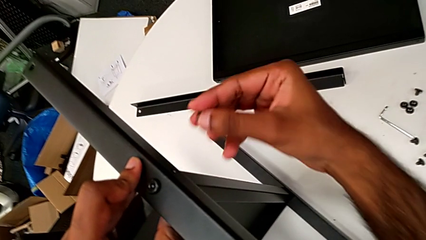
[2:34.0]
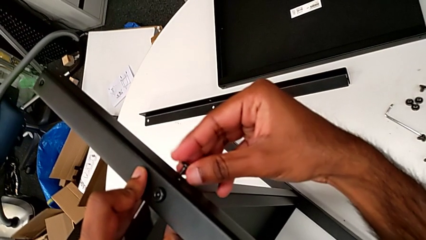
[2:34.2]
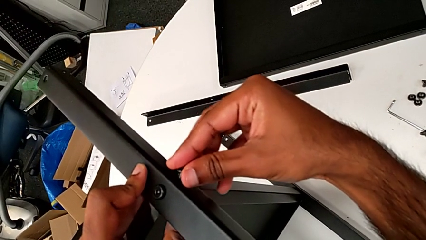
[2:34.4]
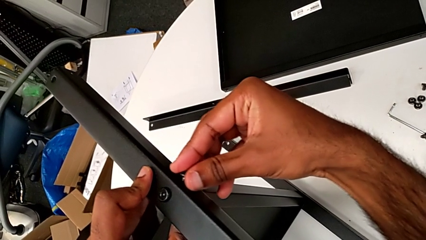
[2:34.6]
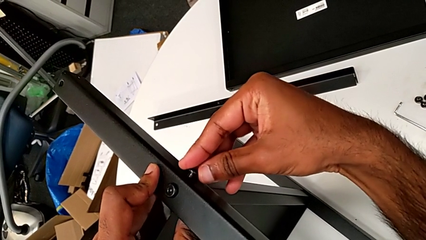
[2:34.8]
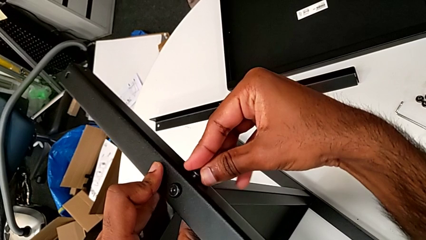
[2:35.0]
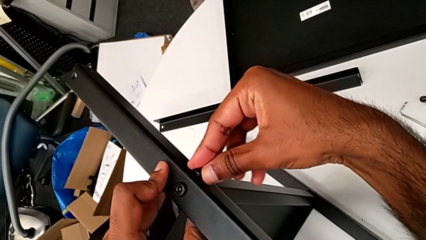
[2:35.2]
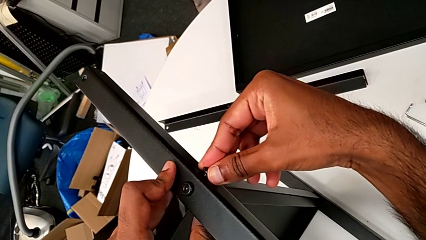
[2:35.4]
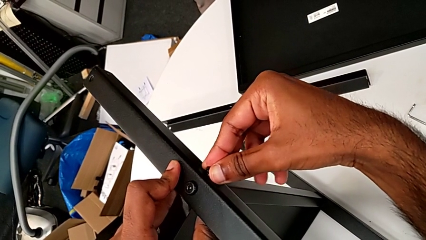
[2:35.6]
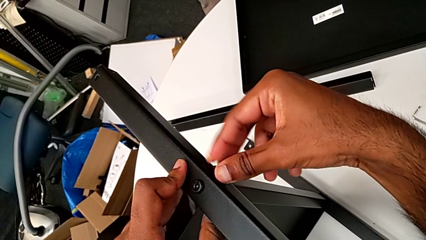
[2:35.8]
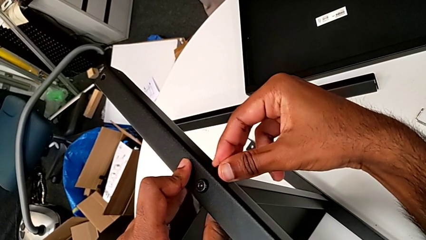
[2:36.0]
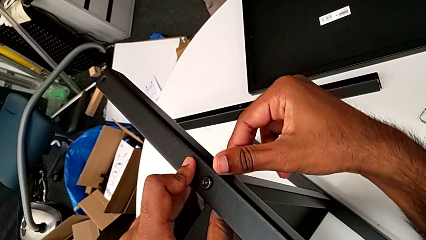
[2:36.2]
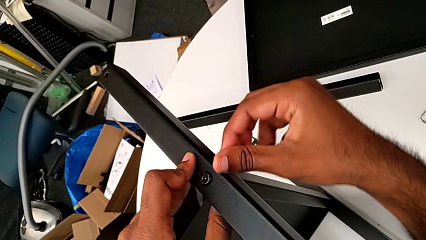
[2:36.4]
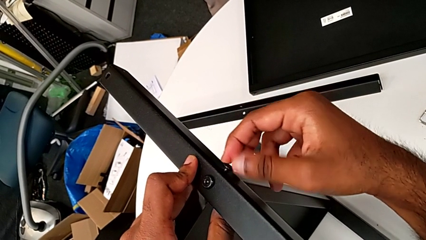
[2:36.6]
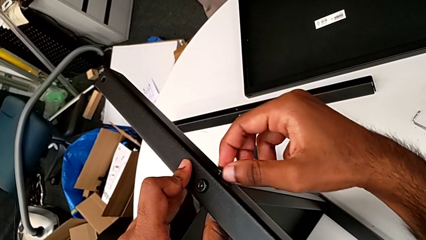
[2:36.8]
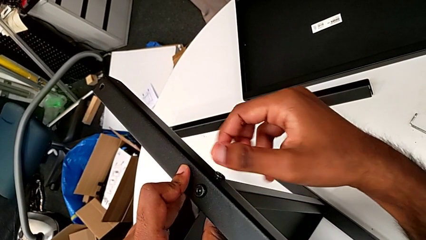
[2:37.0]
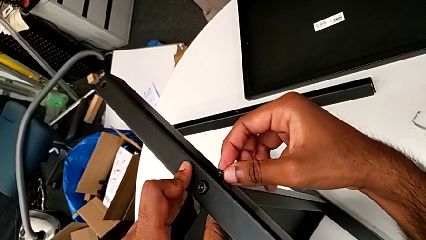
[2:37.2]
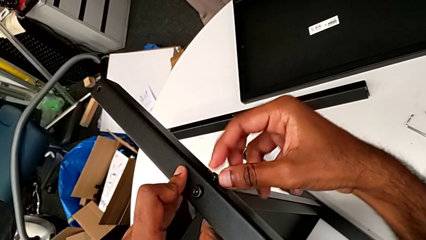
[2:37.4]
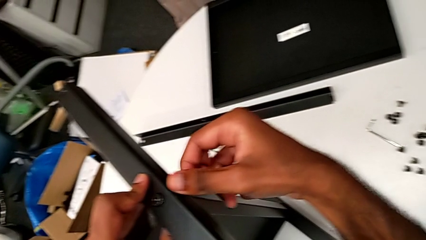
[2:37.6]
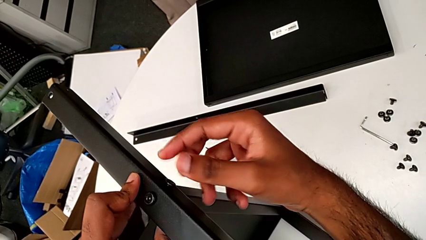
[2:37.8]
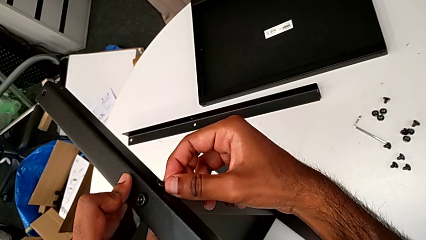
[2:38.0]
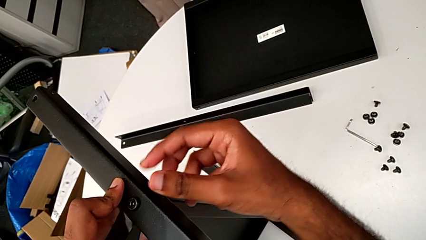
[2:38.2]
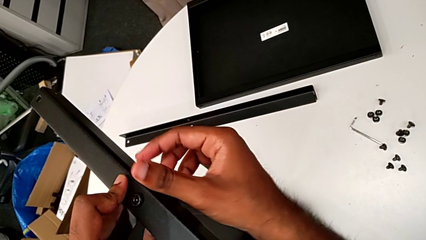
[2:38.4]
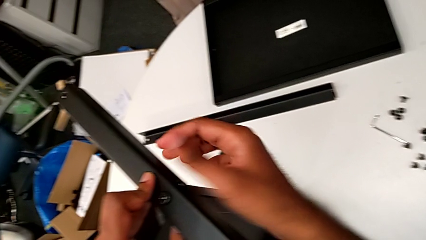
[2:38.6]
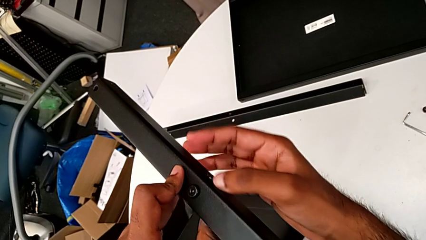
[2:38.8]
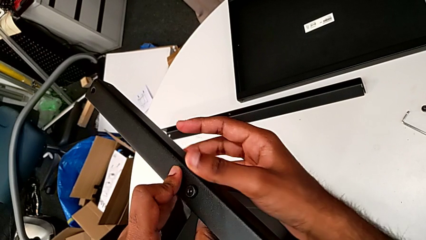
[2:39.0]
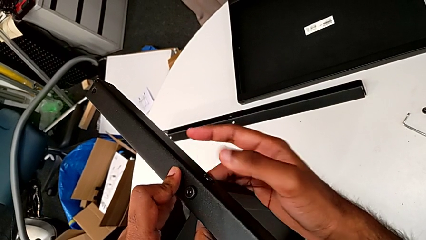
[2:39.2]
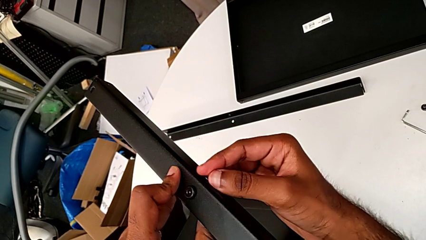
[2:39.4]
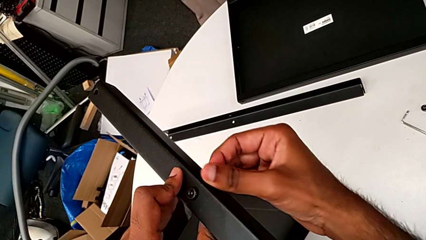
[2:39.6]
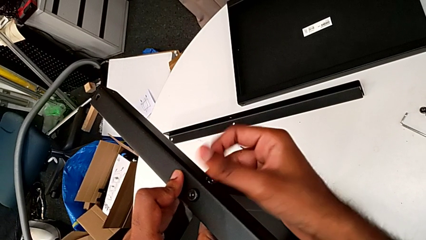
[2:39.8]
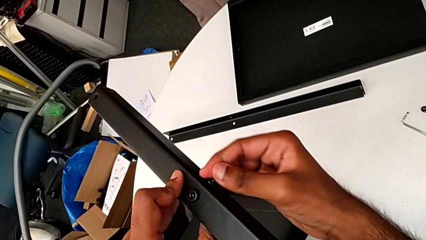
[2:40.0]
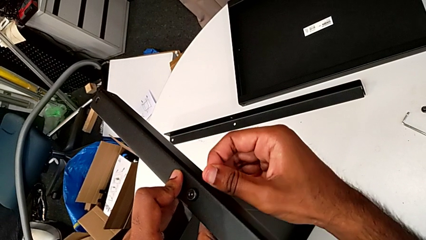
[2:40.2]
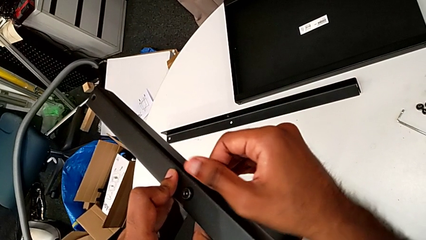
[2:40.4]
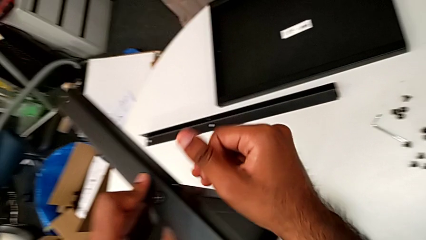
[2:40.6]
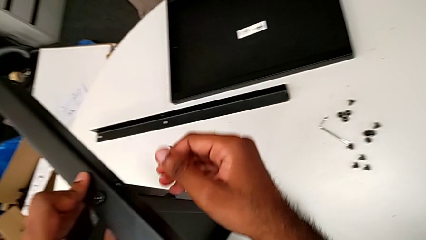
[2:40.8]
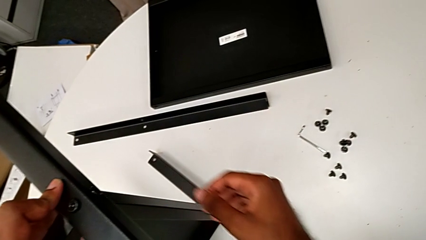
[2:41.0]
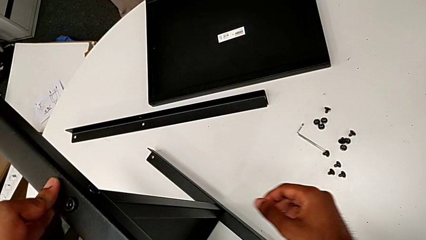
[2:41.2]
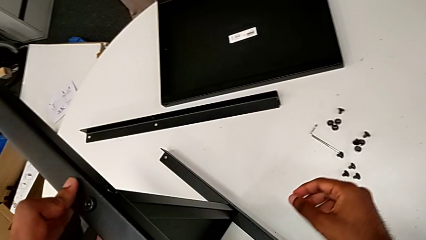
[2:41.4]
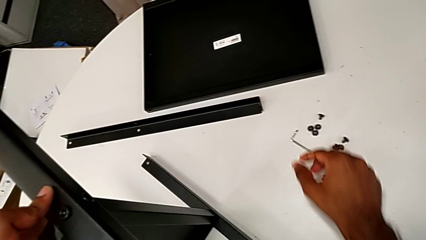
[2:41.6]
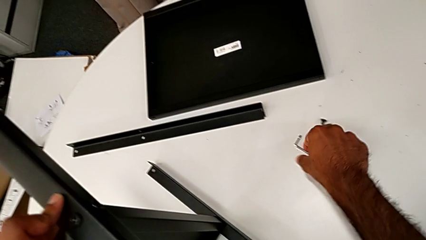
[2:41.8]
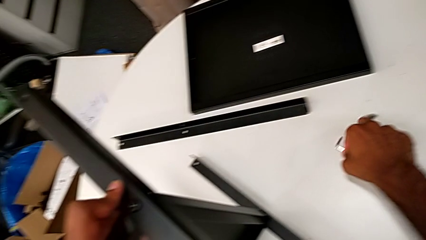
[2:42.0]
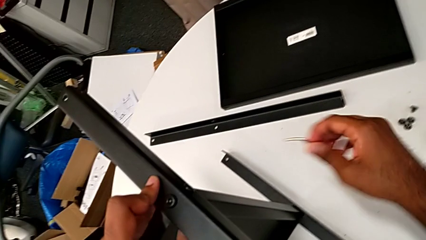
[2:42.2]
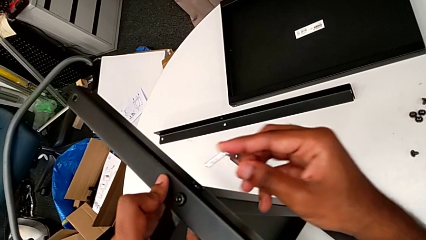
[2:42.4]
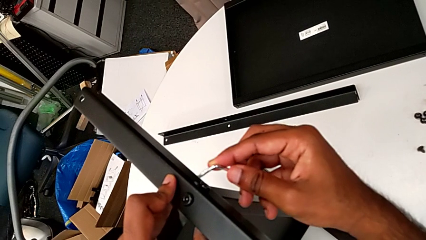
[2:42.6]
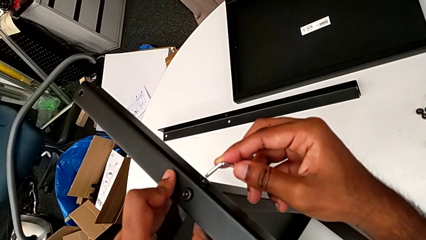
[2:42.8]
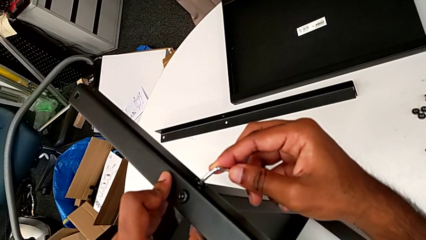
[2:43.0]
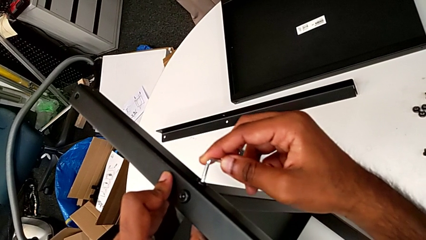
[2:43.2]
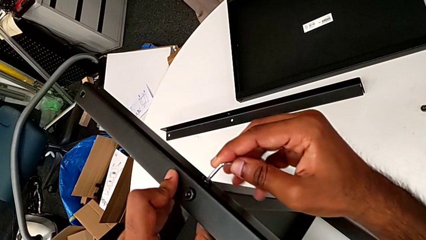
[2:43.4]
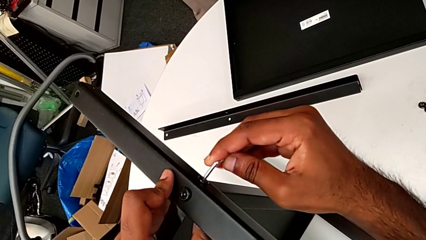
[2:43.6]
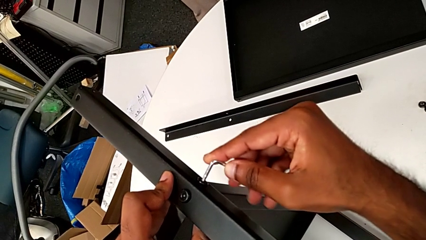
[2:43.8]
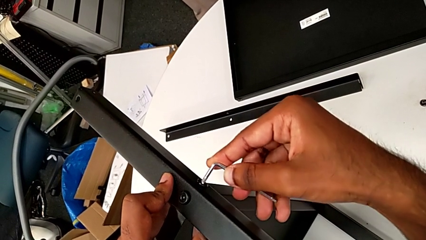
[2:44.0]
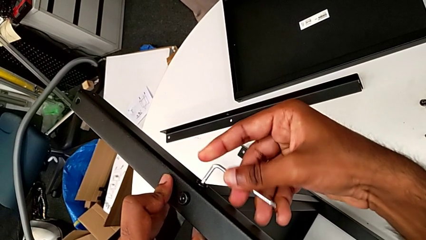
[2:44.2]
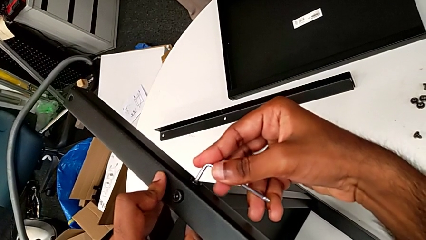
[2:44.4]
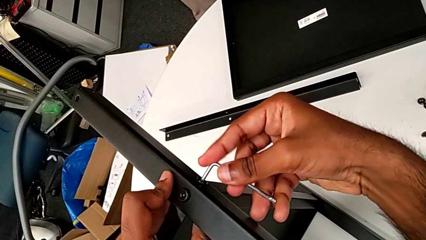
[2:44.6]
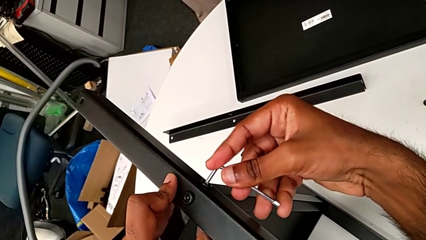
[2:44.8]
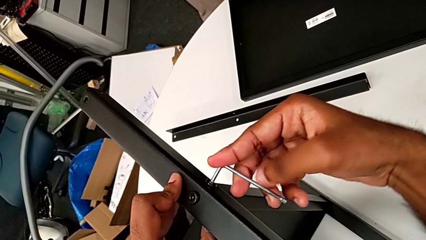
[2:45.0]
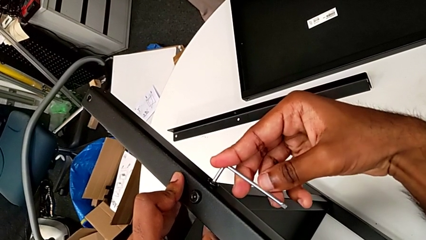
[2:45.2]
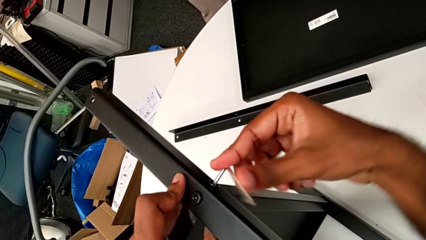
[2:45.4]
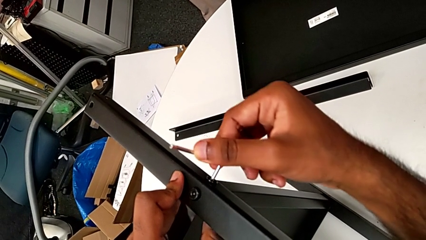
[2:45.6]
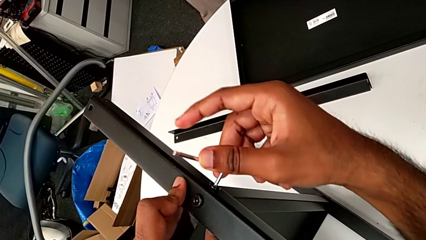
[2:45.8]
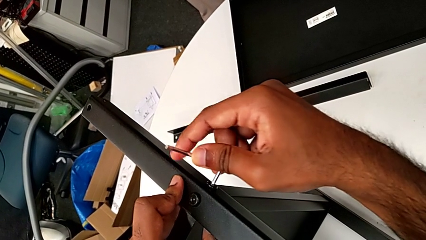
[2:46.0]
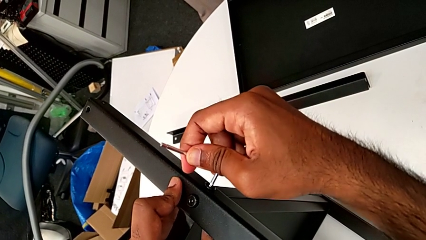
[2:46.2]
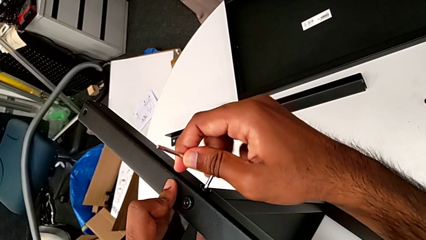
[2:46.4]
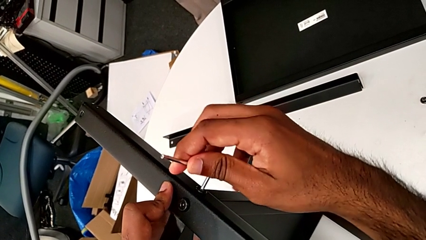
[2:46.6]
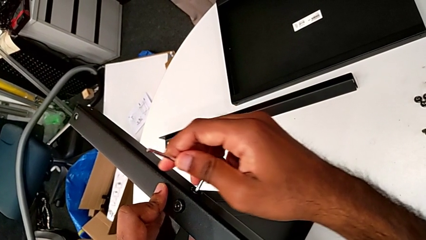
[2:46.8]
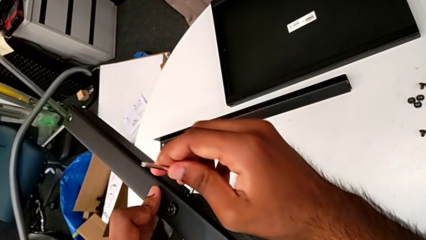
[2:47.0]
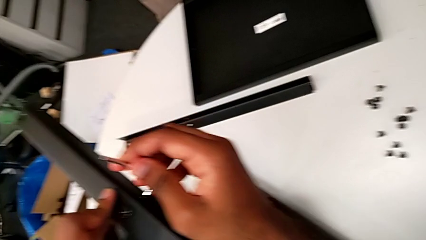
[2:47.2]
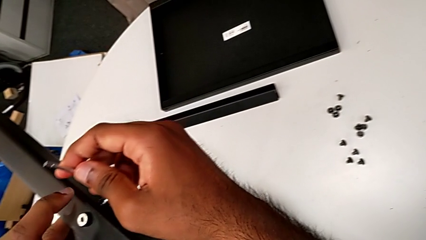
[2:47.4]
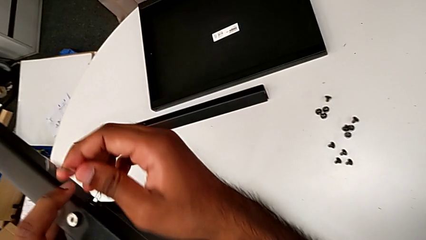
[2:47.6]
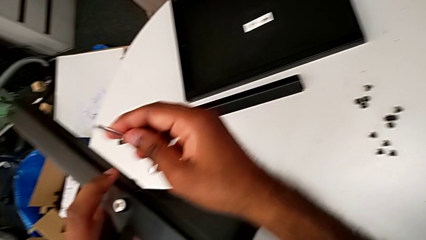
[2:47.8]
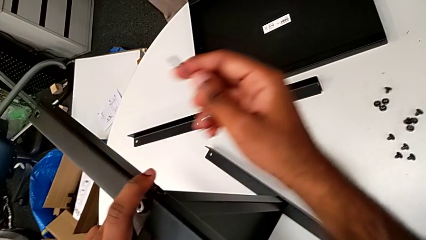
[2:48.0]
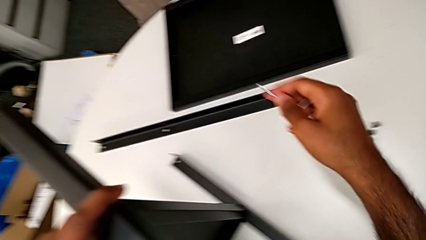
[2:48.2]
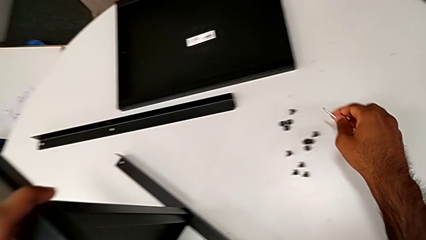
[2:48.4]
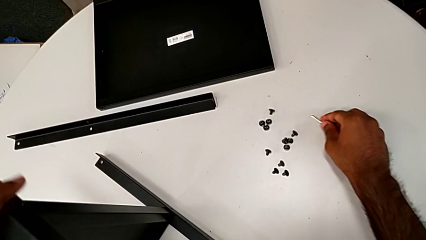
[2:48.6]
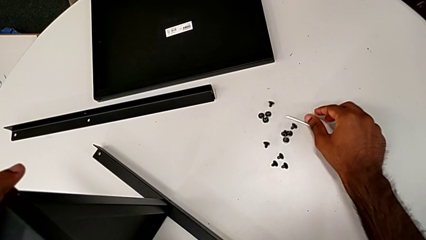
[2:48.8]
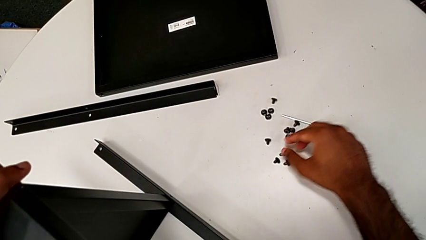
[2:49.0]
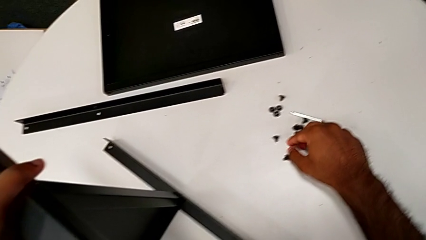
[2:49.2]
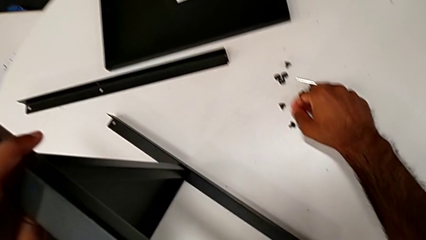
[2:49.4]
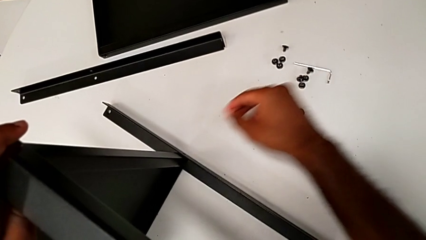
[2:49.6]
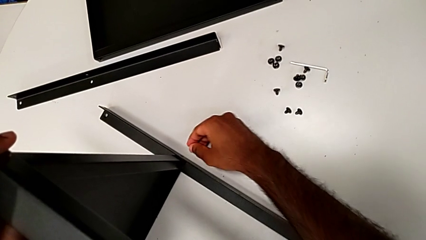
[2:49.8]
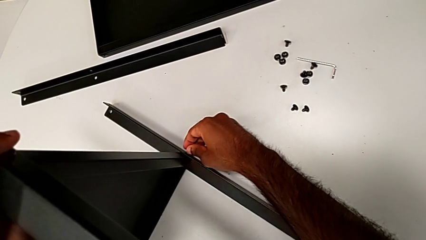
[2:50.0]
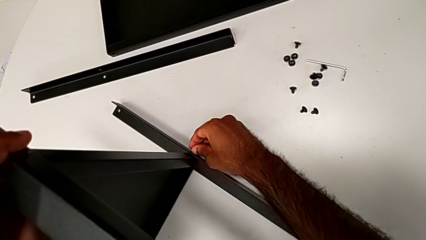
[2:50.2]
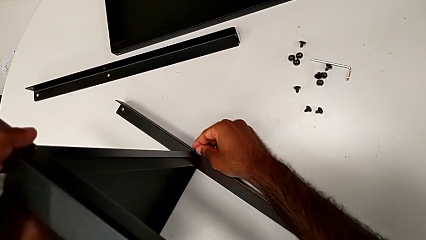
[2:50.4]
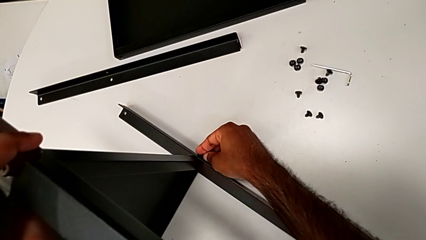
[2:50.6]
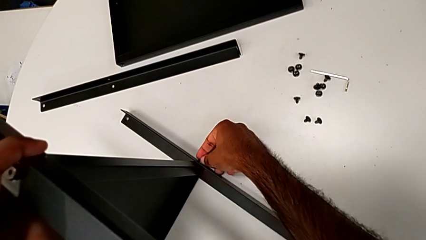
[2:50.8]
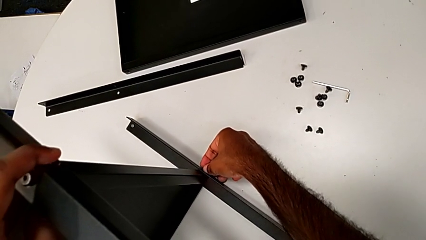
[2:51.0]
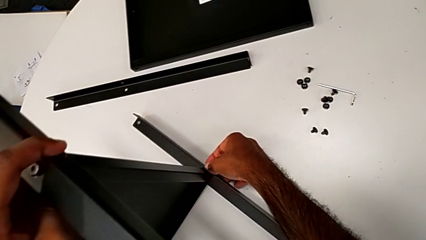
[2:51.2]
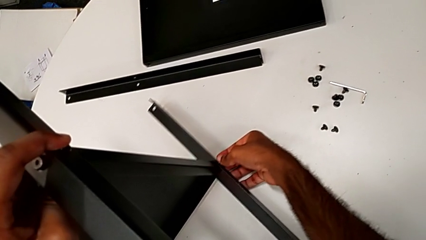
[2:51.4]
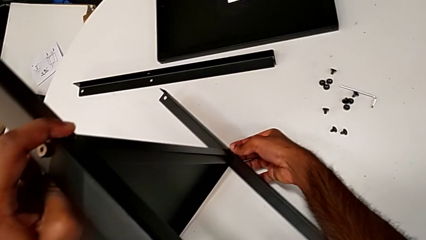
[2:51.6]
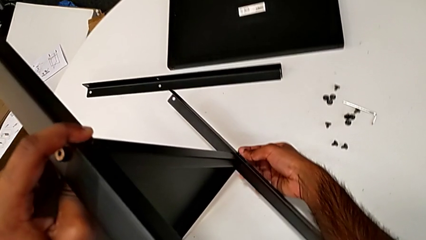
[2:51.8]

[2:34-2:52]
The camera wearer is screwing the screws of the legs. They insert the hex socket head, screw it, grab the Allen wrench, insert it, rotate it, withdraw it, place it, grab the hex socket head and insert it.
